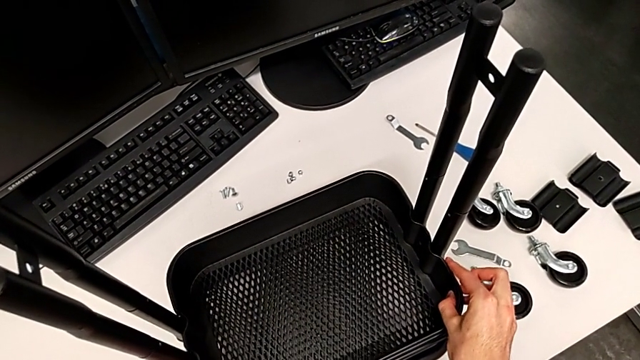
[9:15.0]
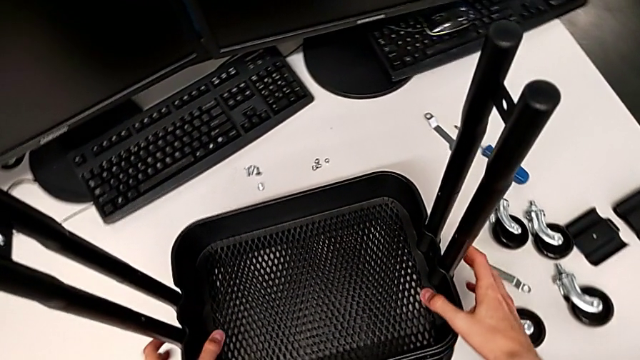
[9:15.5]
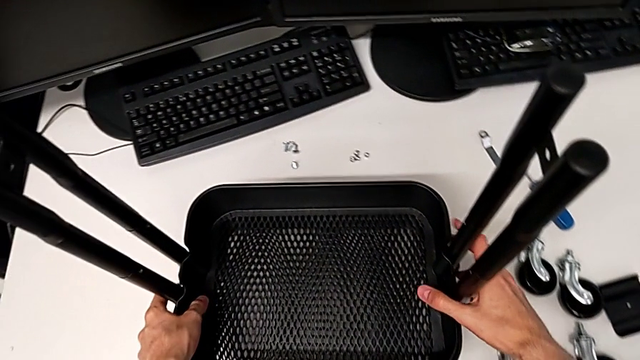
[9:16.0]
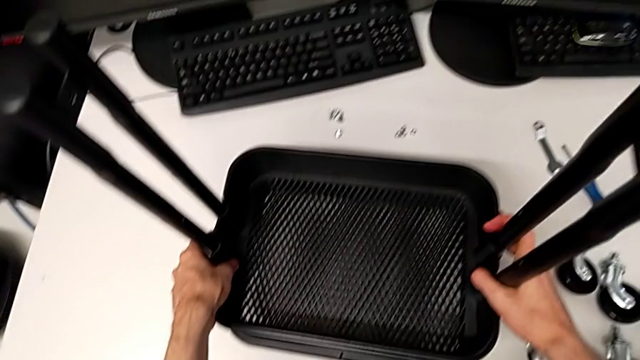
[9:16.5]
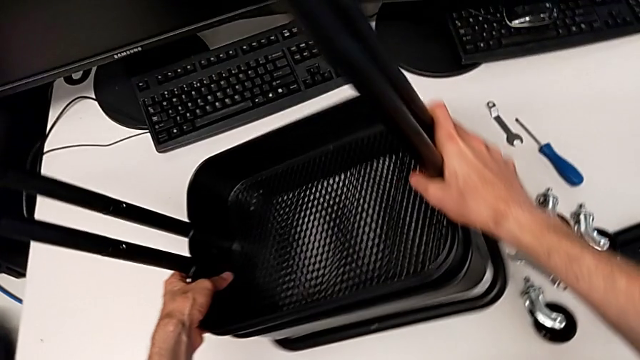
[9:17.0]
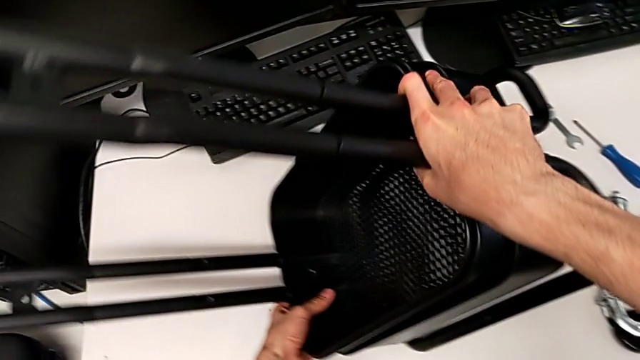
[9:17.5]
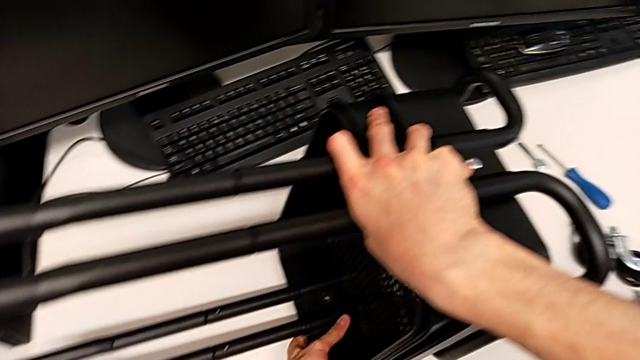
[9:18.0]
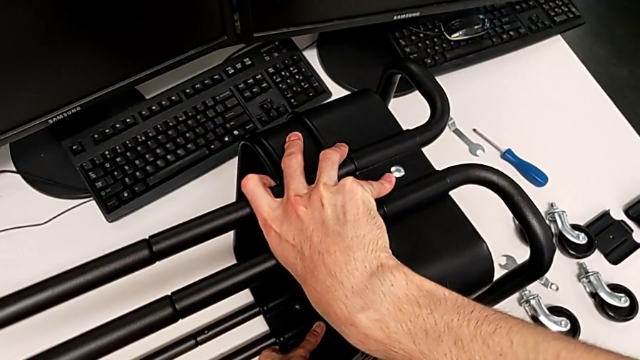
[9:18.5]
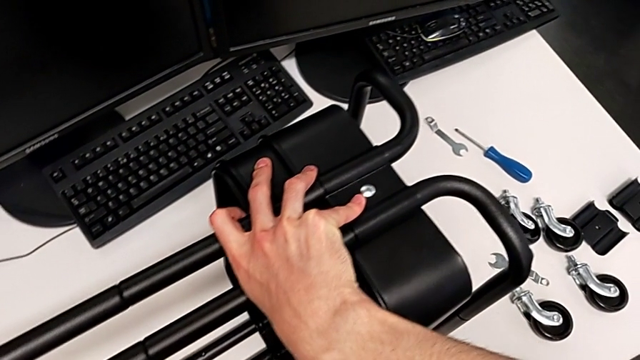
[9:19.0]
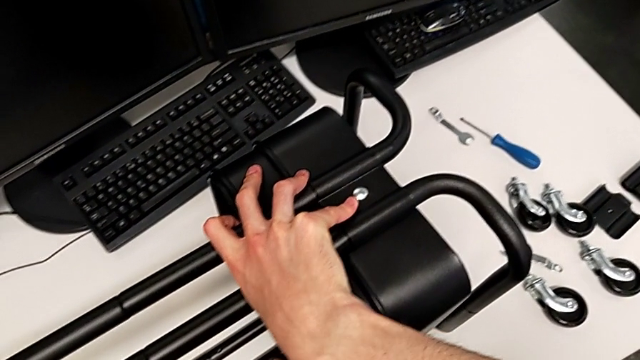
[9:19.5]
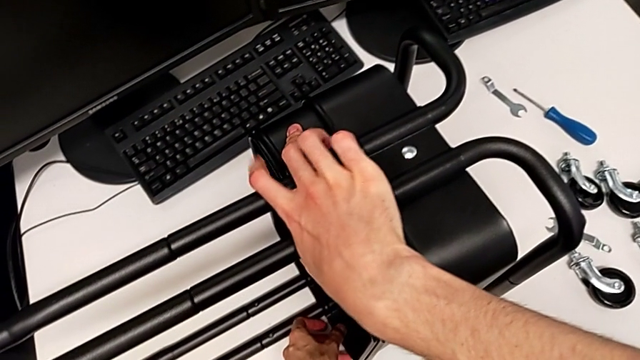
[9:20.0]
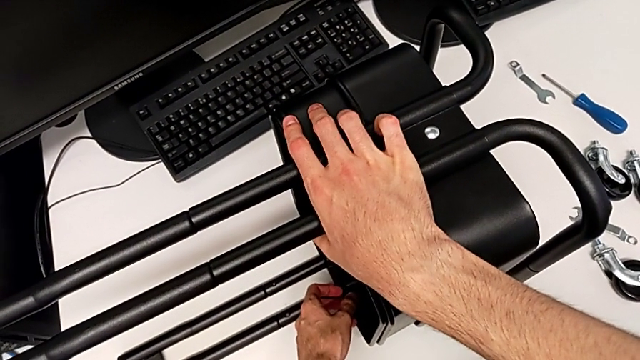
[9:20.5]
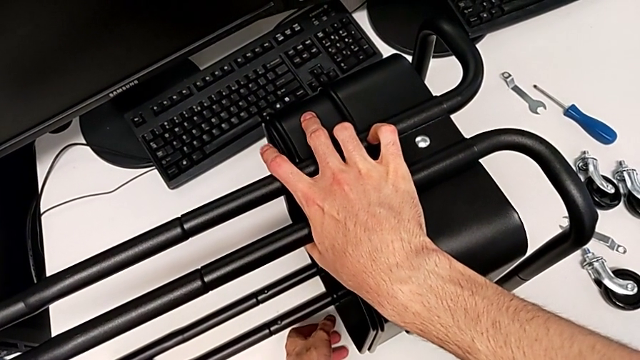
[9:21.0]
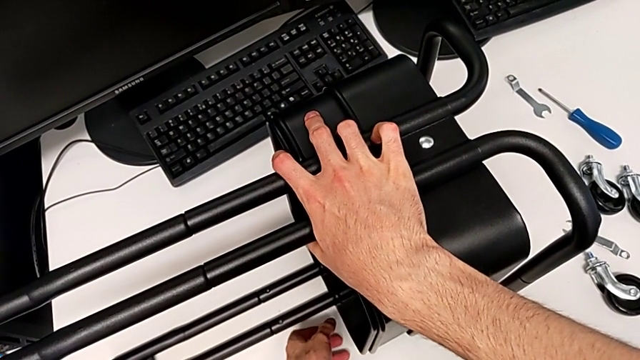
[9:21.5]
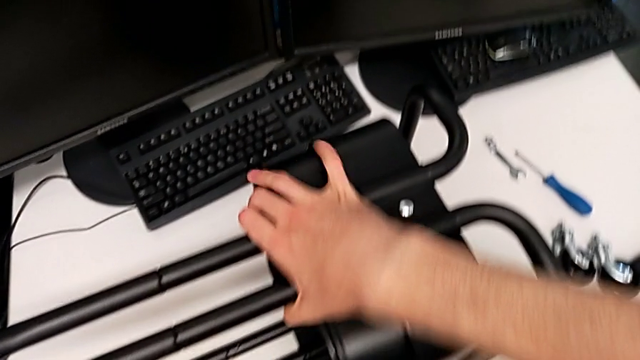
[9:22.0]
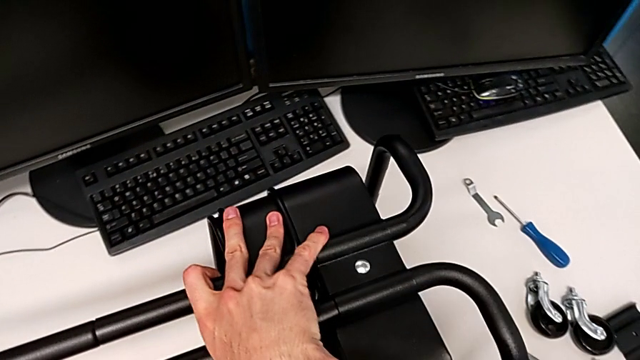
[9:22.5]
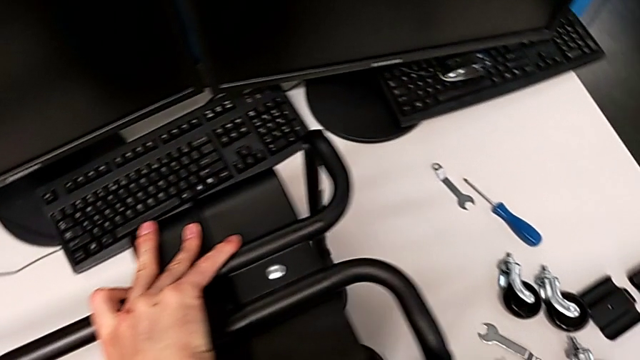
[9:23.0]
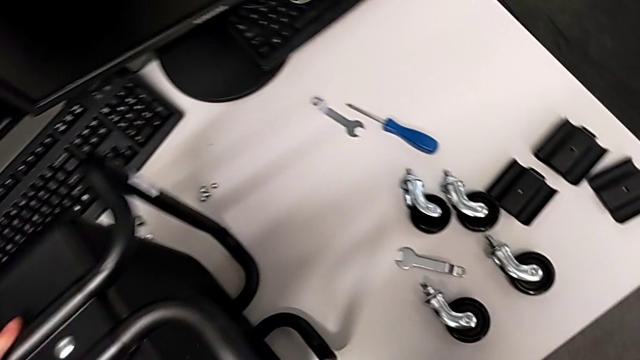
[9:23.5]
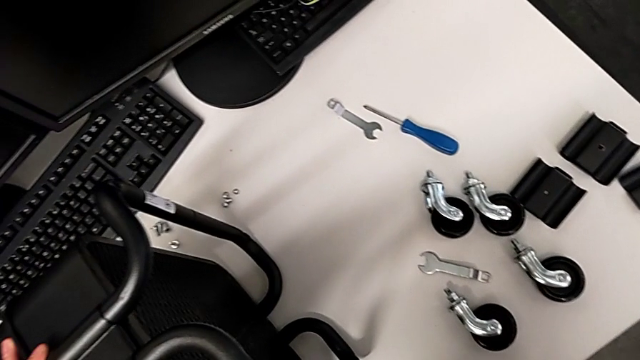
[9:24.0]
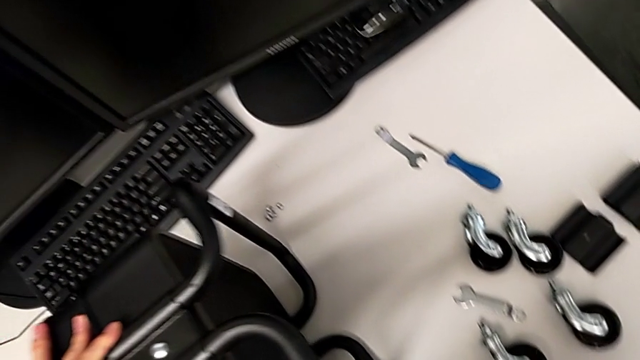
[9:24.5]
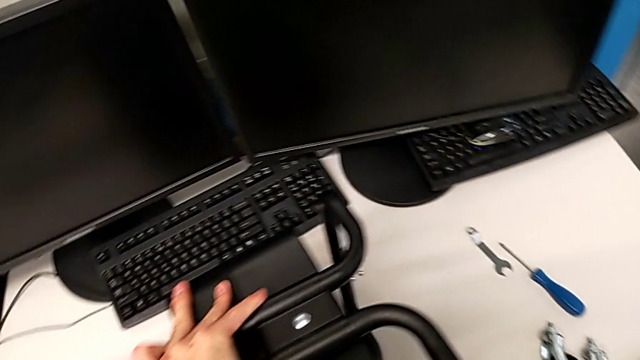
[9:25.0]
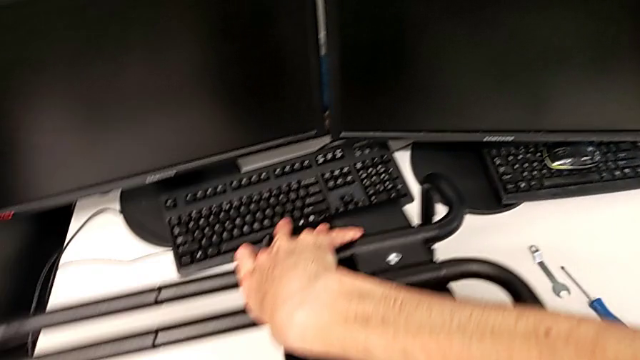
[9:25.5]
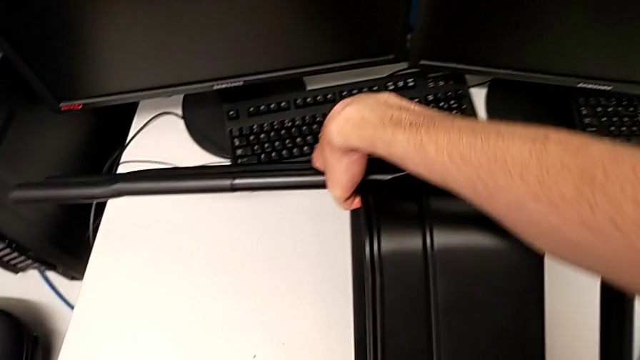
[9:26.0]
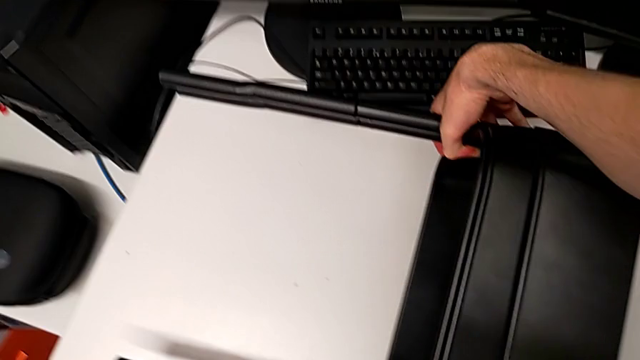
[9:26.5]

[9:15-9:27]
The camera wearer is inserting the other two trays into the rolling cart and assembling the top grid tray. They wrongly rotate the utility cart.

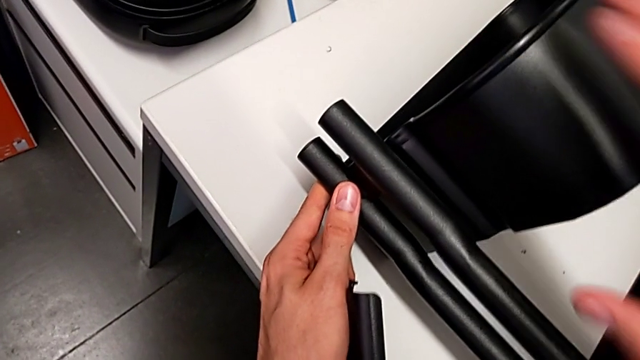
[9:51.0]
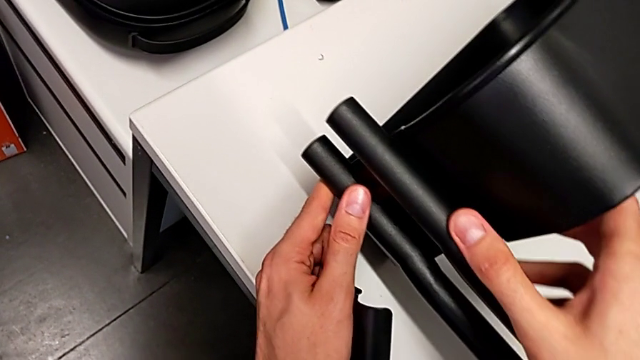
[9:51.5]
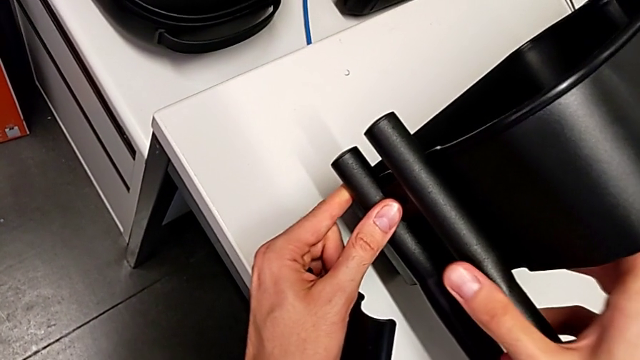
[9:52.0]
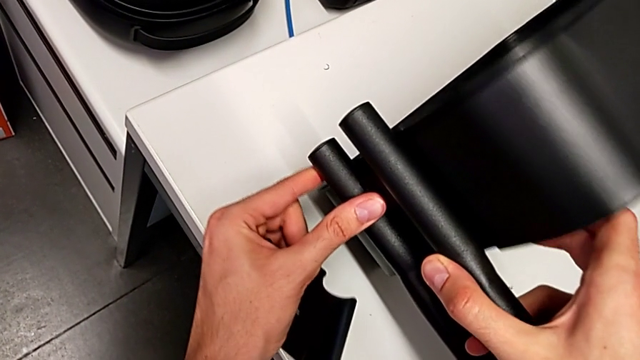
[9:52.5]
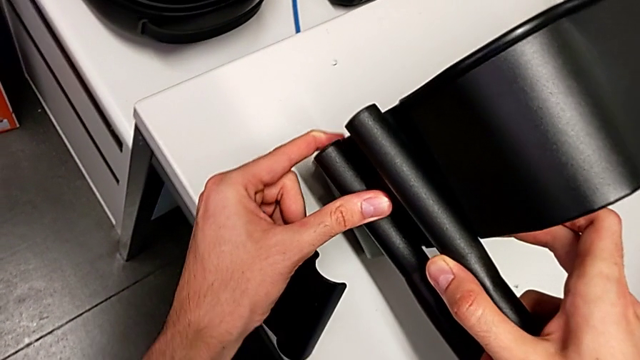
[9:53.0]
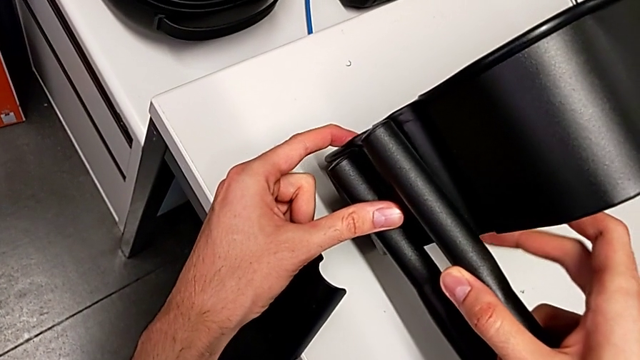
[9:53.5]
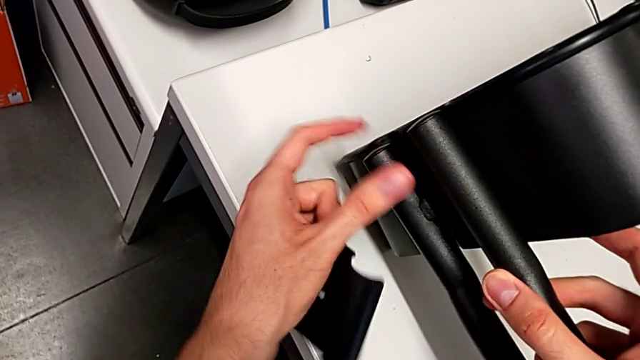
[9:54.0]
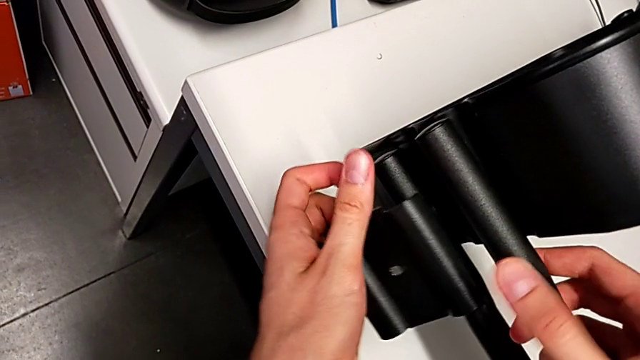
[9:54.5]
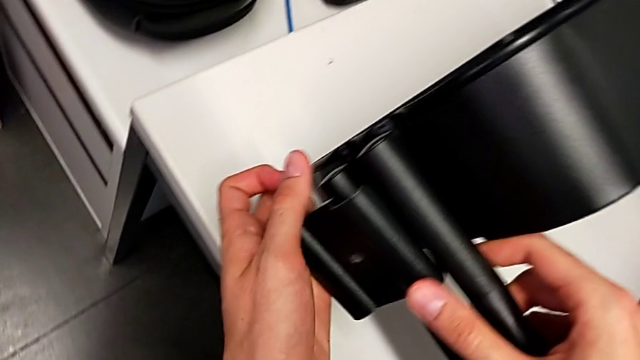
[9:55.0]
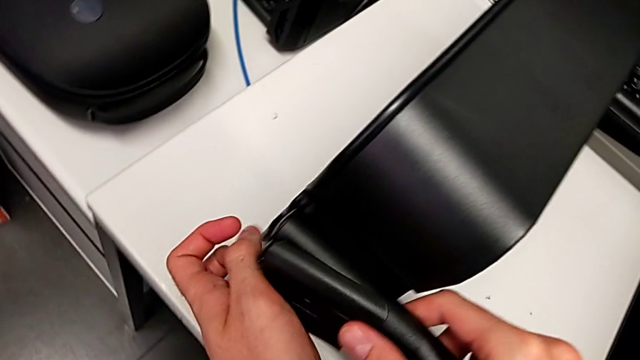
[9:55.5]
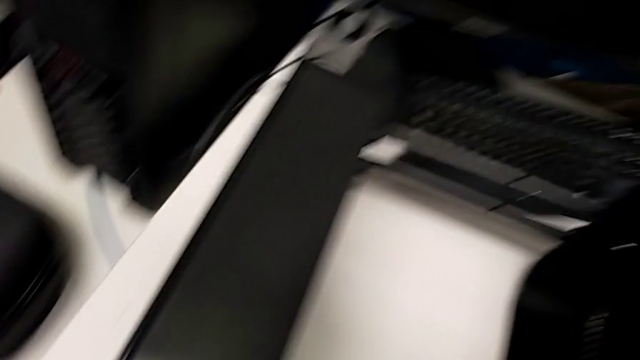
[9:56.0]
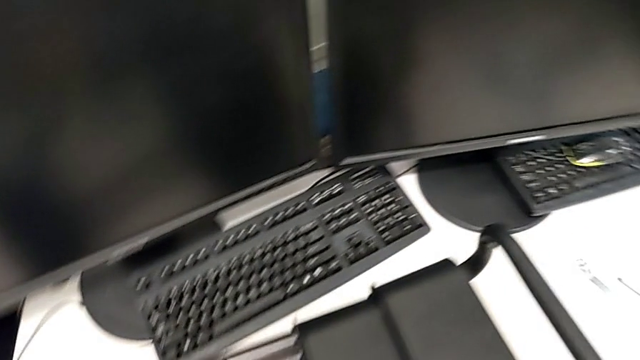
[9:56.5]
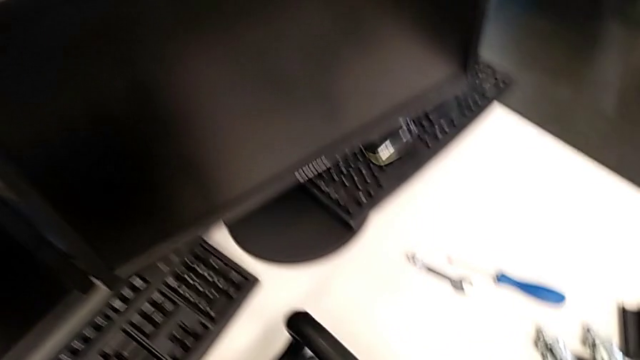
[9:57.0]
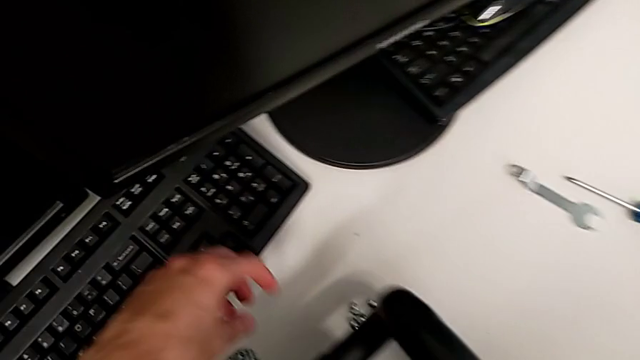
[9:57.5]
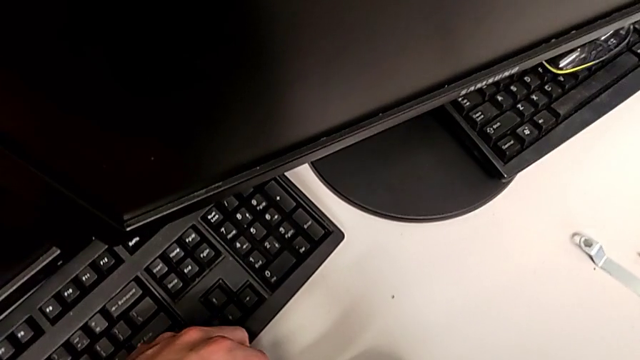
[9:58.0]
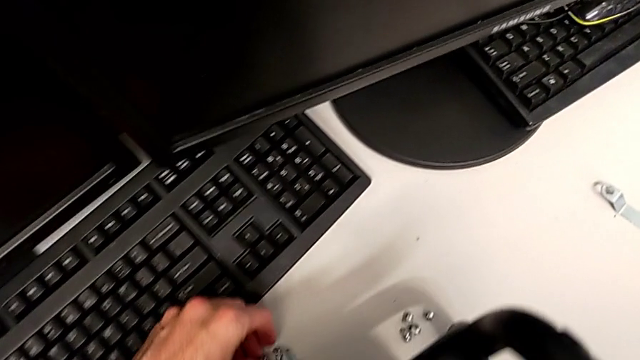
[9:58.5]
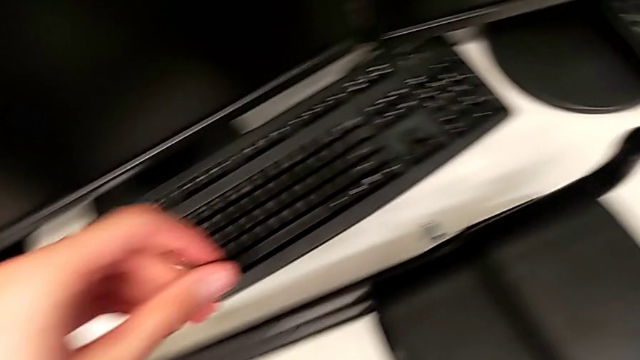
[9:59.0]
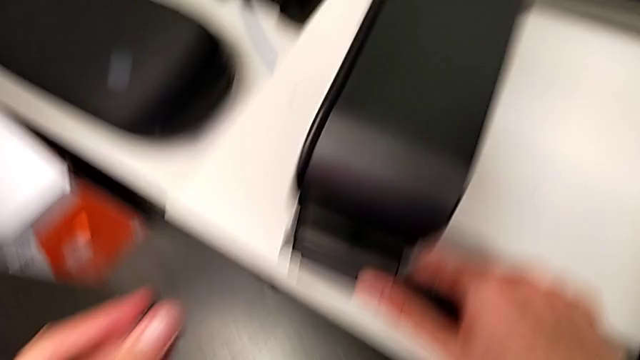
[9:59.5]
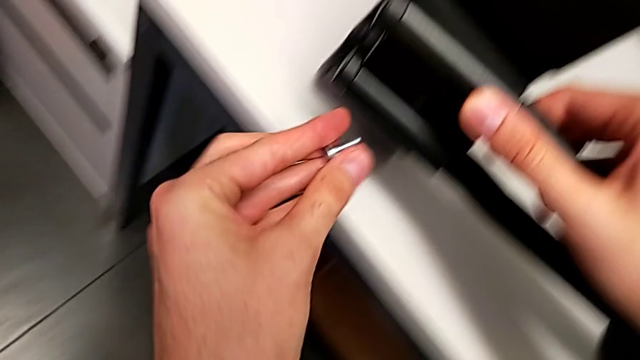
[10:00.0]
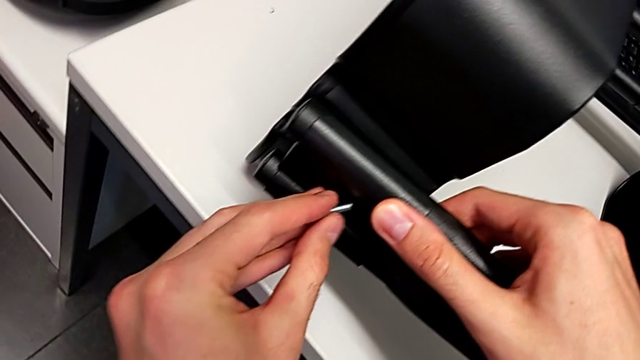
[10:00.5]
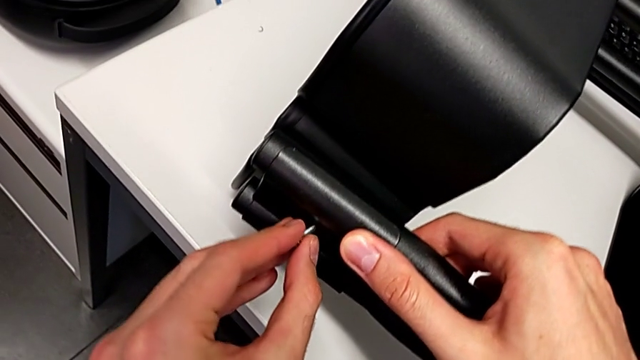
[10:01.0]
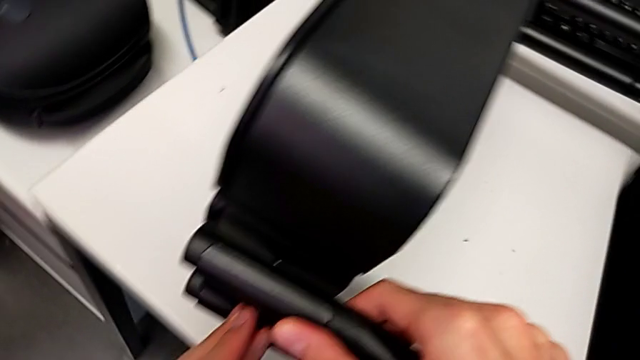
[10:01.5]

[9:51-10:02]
The camera wearer is inserting the other two trays into the rolling cart and assembling the top grid tray. They begin to screw the top grid tray.
